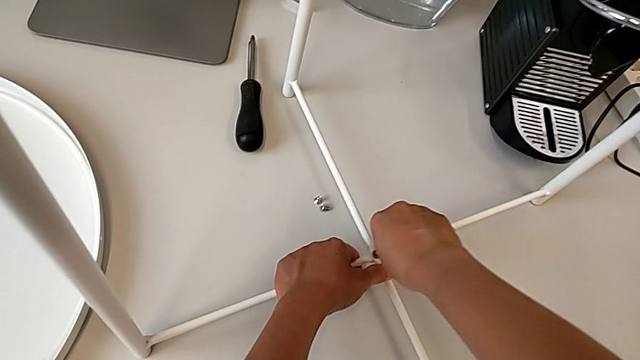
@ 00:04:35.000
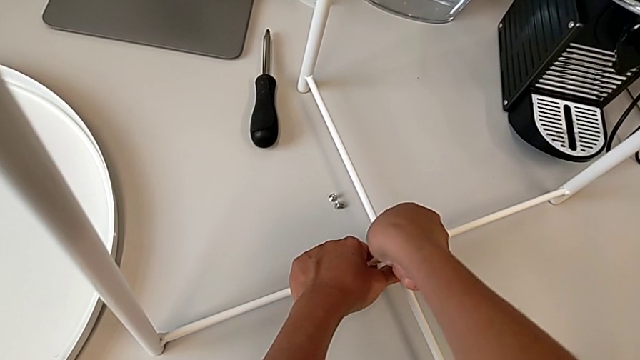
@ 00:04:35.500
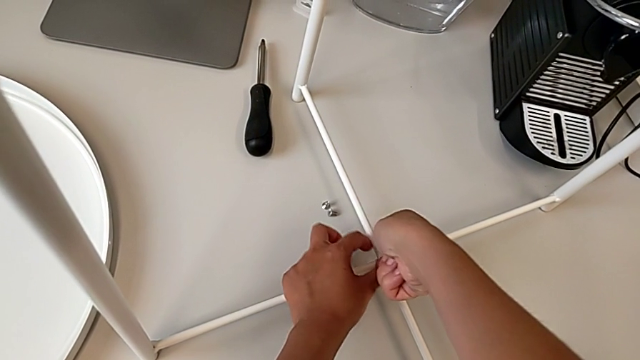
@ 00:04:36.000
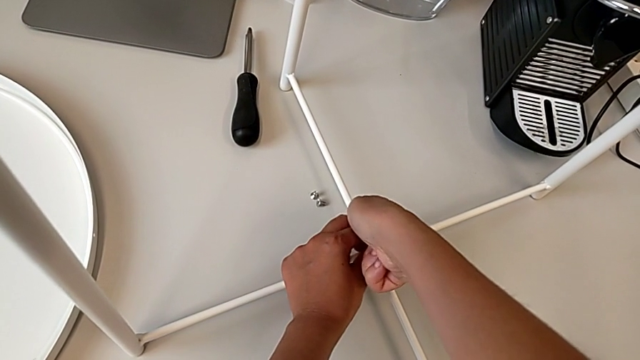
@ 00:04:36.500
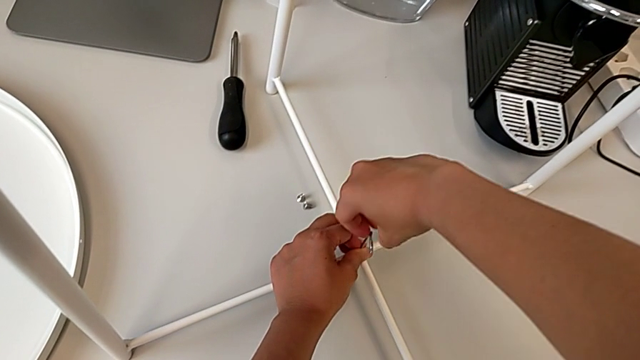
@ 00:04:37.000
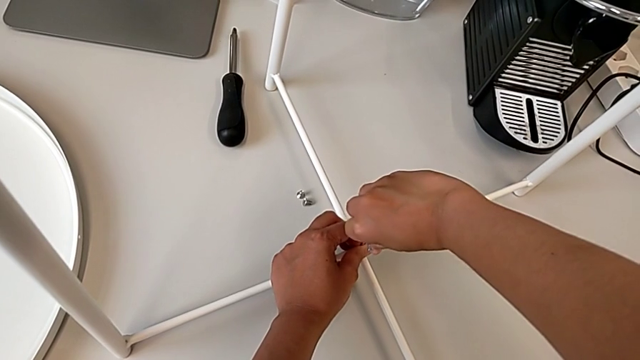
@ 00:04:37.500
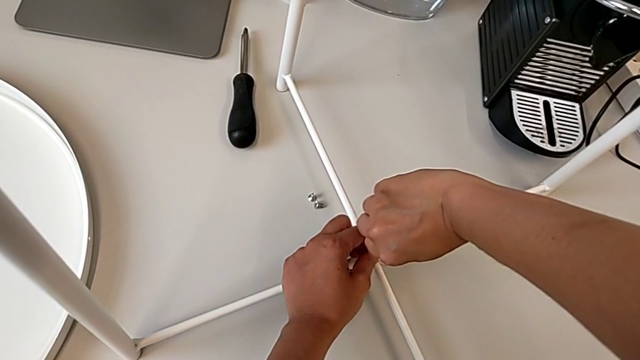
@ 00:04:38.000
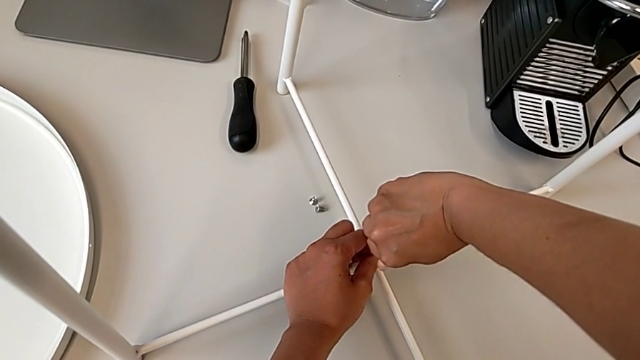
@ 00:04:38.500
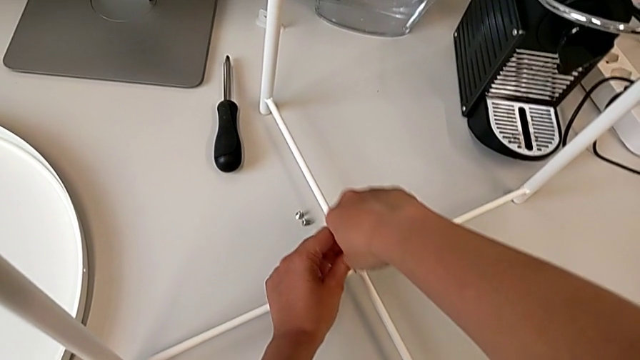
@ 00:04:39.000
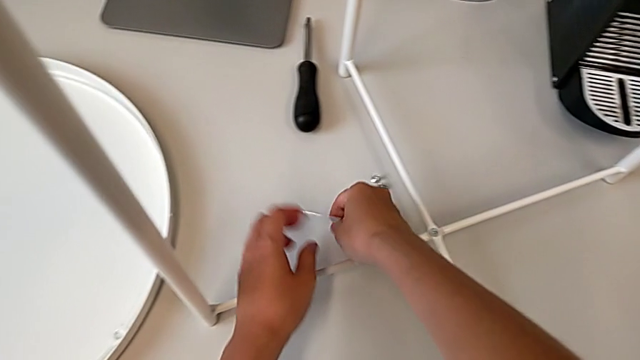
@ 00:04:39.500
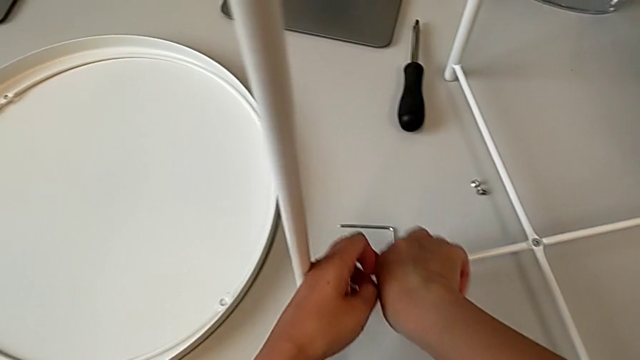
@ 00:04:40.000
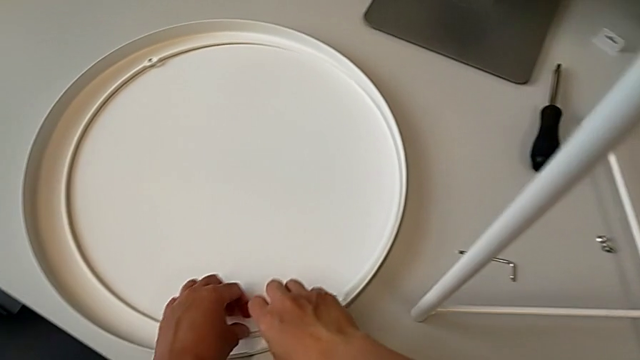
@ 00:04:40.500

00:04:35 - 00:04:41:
The camera wearer is screwing the bottom hex socket heads of the legs. They keep screwing the hex socket head, withdraw the Allen wrench and place it.

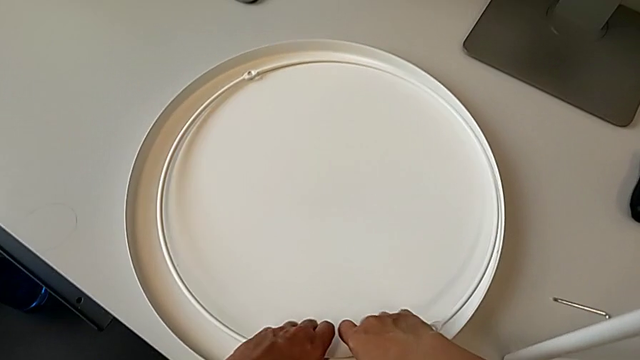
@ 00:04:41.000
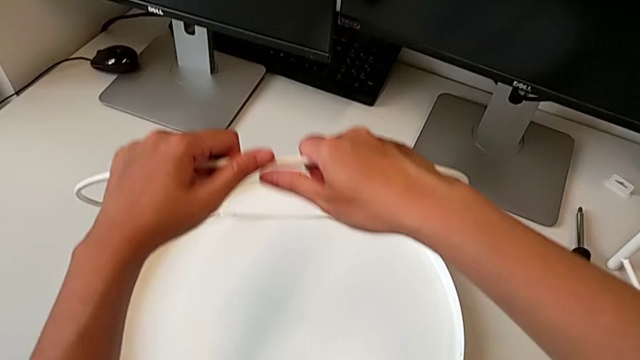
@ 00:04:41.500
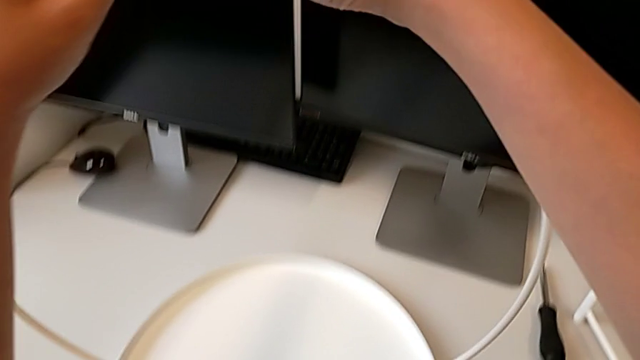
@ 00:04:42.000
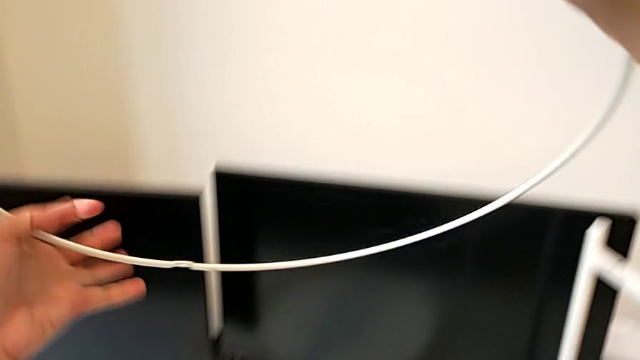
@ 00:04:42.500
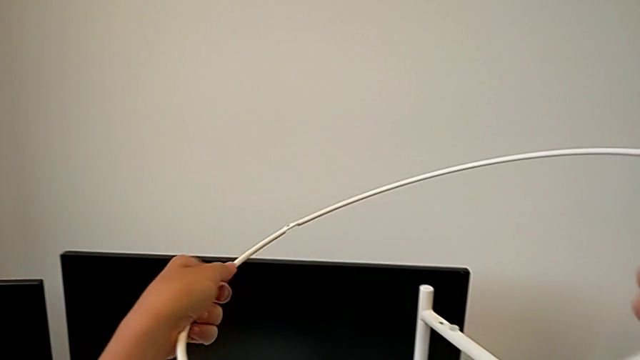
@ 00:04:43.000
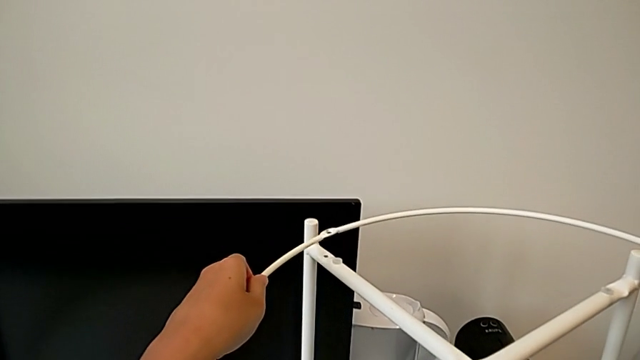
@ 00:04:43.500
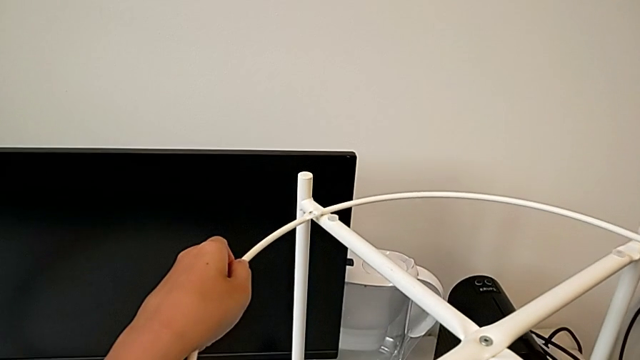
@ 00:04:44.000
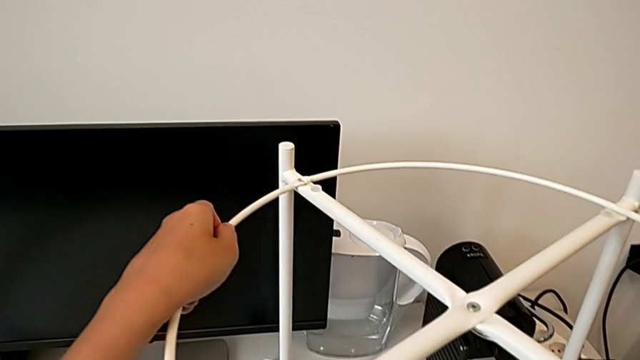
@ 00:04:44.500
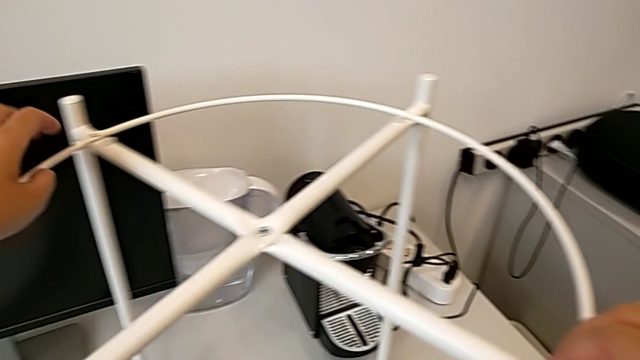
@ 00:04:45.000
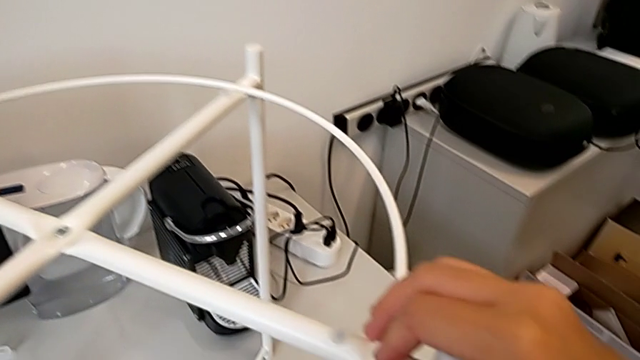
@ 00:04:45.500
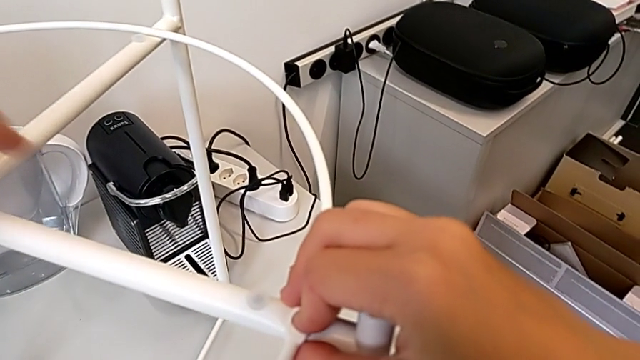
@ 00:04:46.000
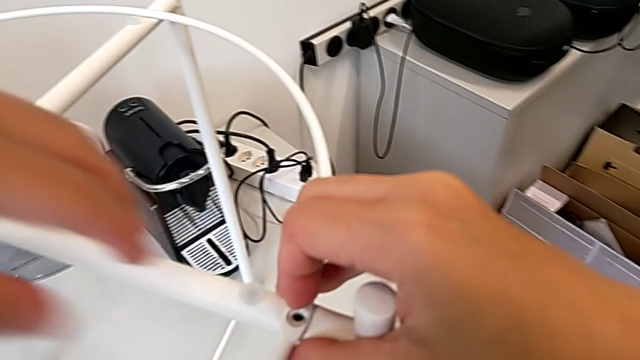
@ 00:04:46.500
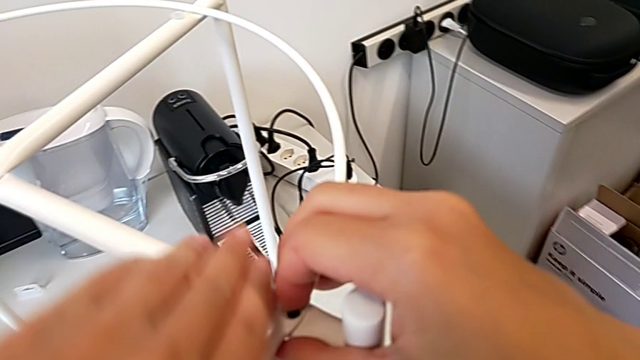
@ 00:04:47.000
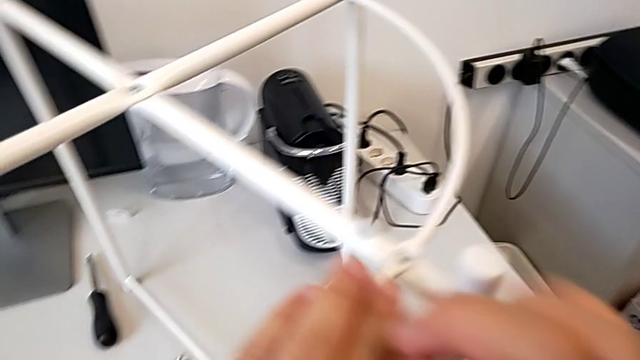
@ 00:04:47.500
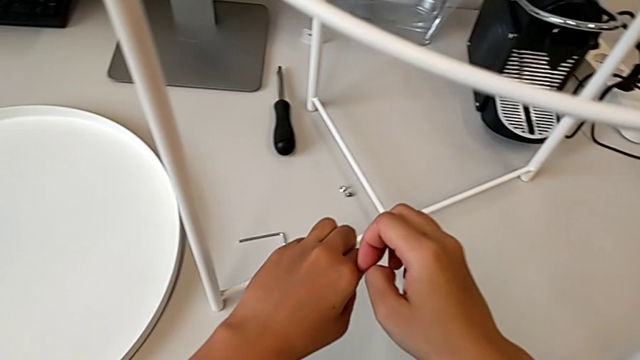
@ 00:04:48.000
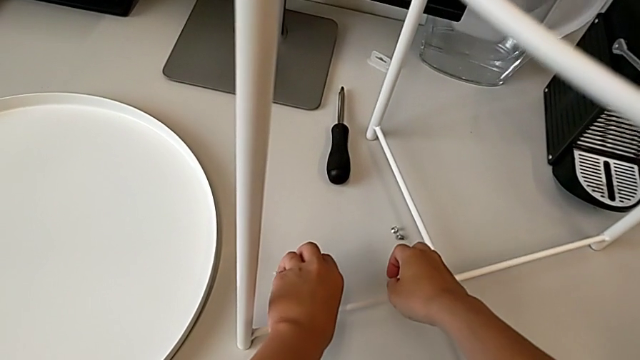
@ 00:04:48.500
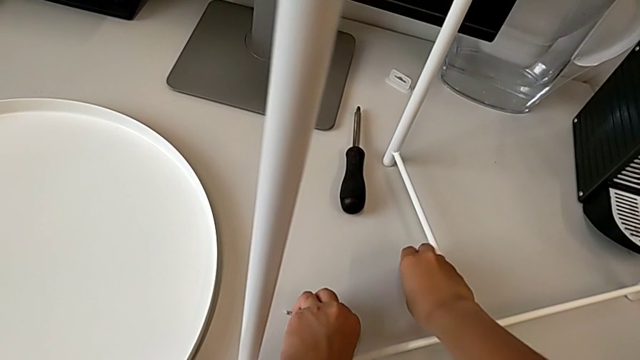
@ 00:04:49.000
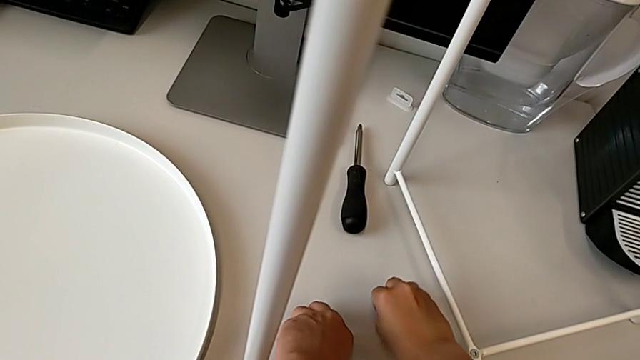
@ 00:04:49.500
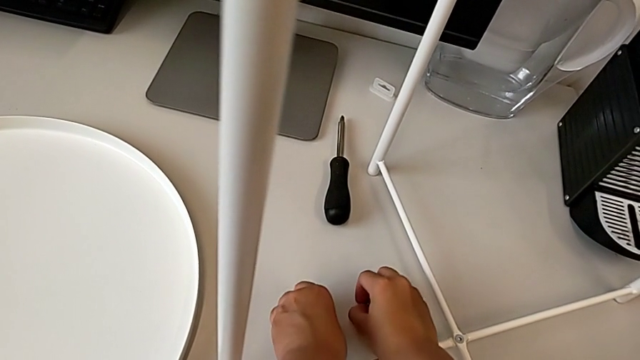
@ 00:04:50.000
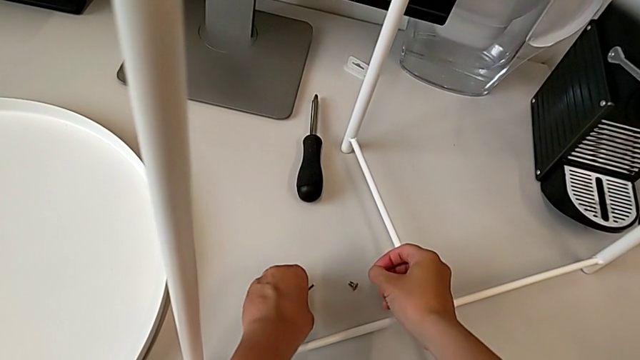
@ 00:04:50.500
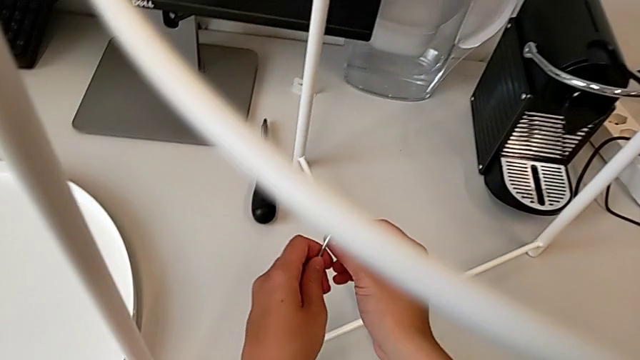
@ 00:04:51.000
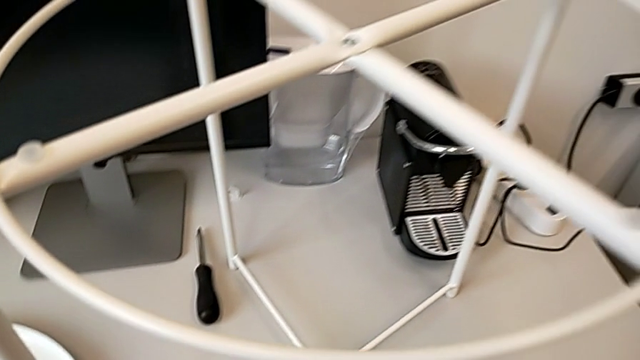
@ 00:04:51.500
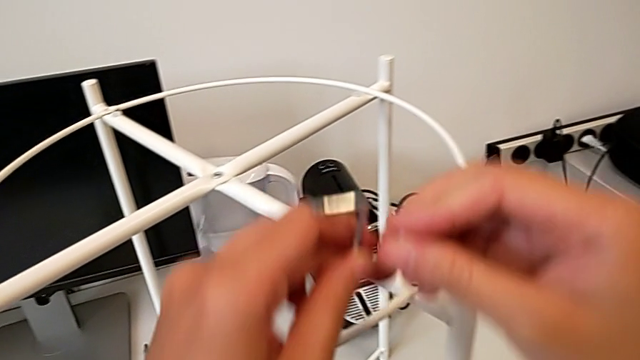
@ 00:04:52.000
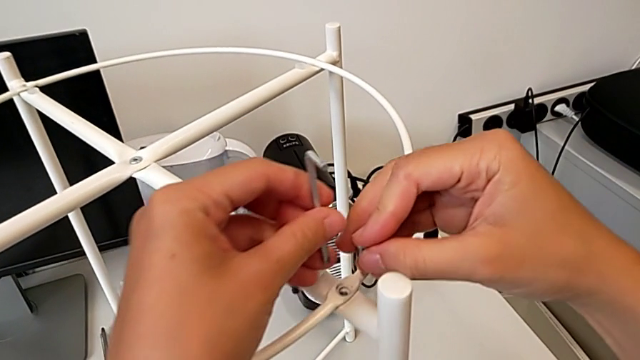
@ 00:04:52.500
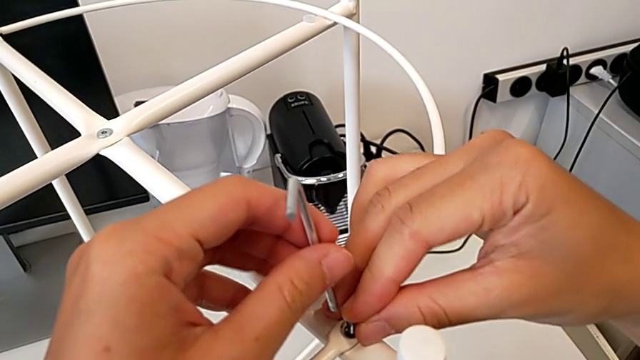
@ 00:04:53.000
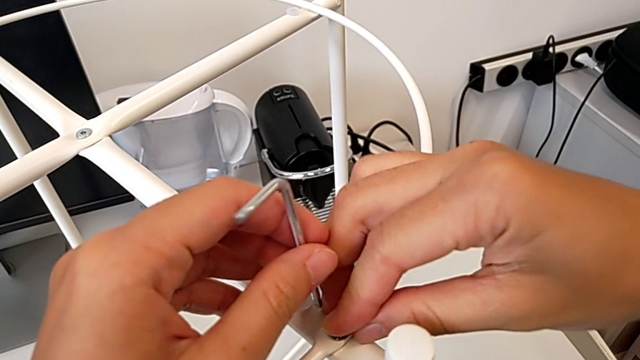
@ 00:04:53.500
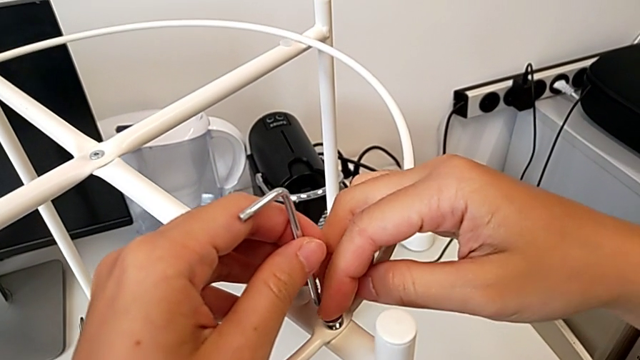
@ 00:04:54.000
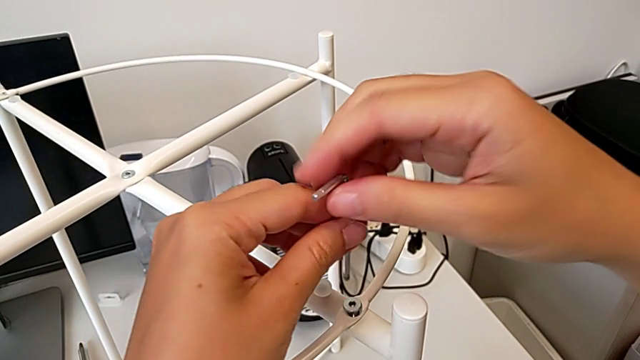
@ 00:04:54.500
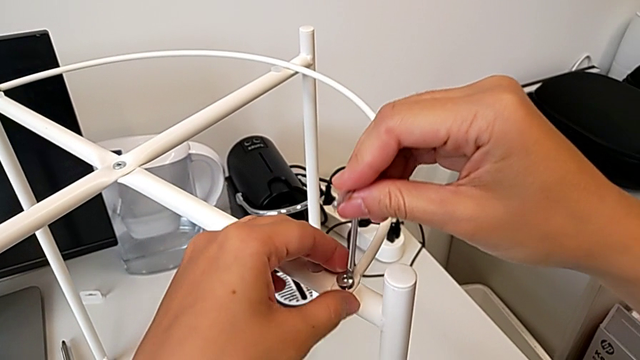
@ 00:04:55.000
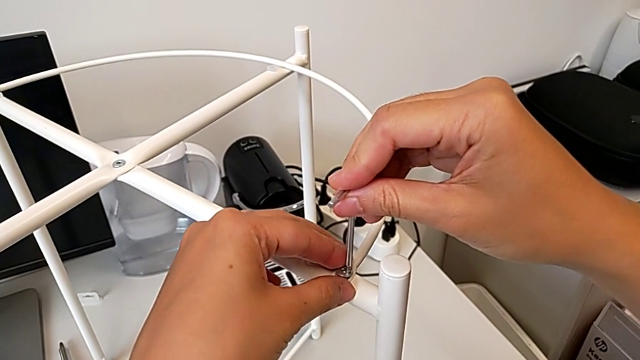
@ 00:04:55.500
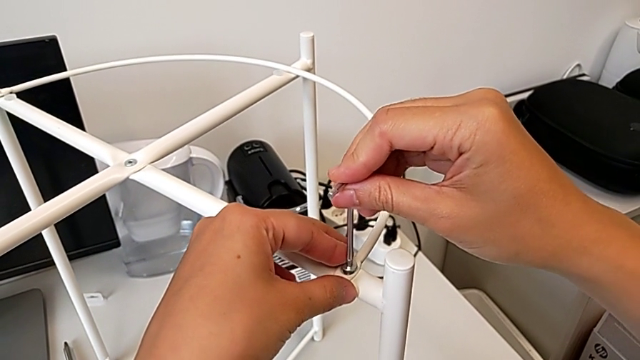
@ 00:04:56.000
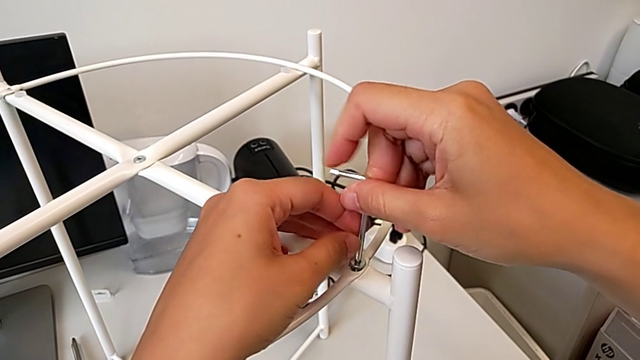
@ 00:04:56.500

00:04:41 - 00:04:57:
The camera wearer is assembling the circle. They grab the circle, lift it, place it, align it, approach the hex socket head, grab it with the right hand, grab the Allen wrench with the left hand, approach the circle, insert the hex socket head, grab the Allen wrench and insert it.
